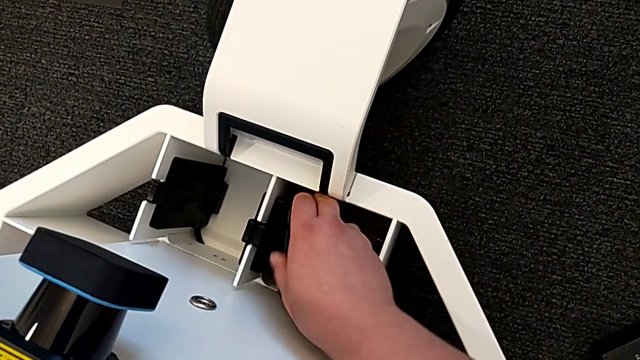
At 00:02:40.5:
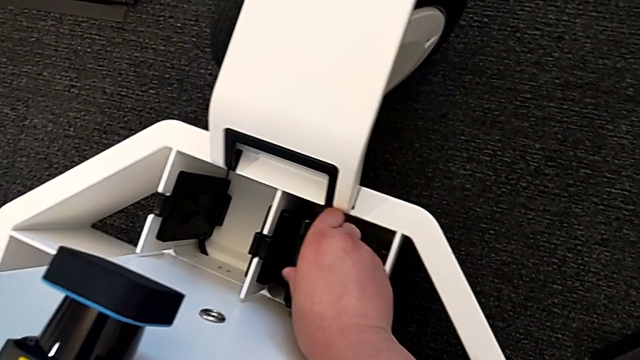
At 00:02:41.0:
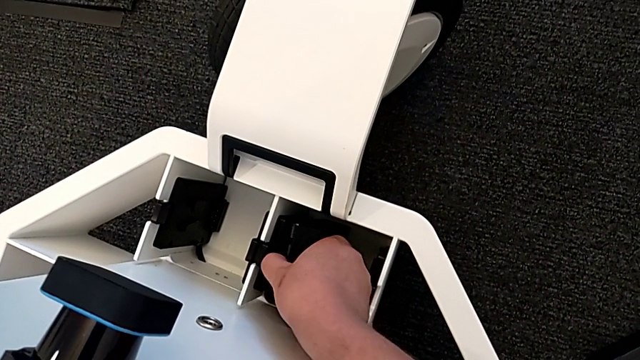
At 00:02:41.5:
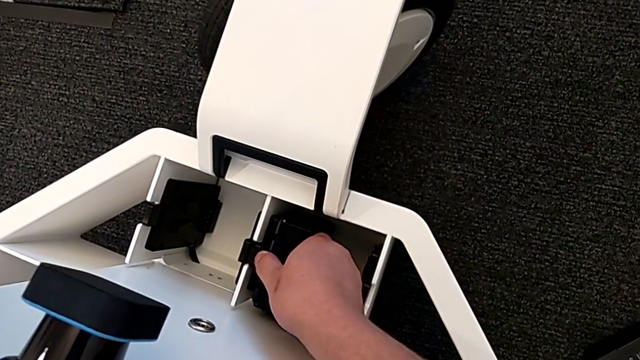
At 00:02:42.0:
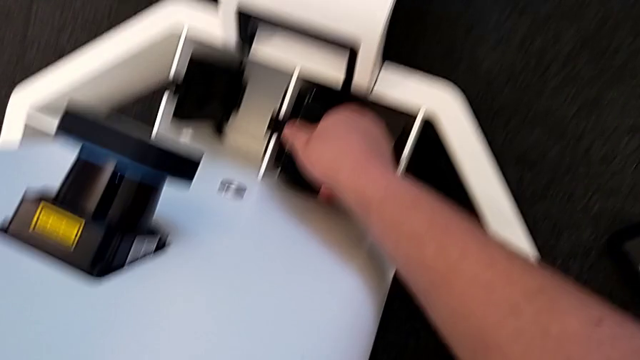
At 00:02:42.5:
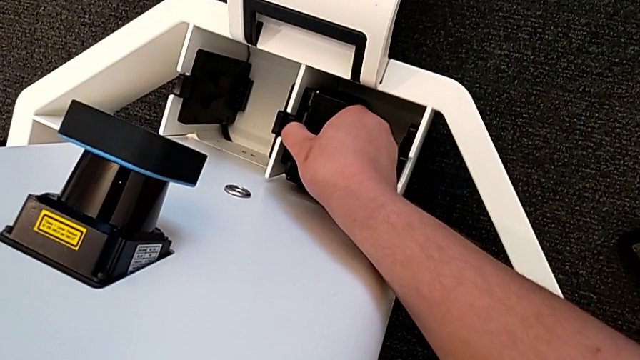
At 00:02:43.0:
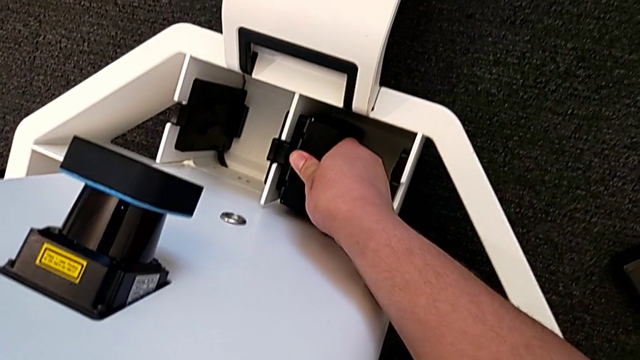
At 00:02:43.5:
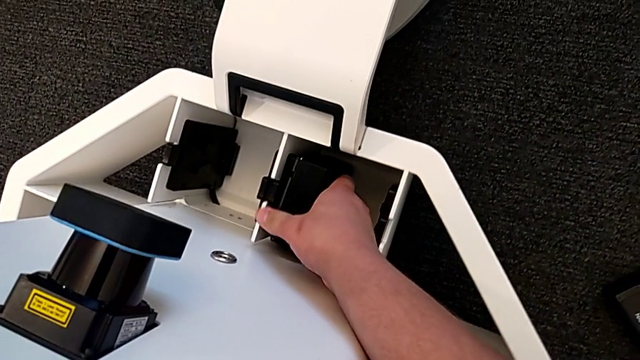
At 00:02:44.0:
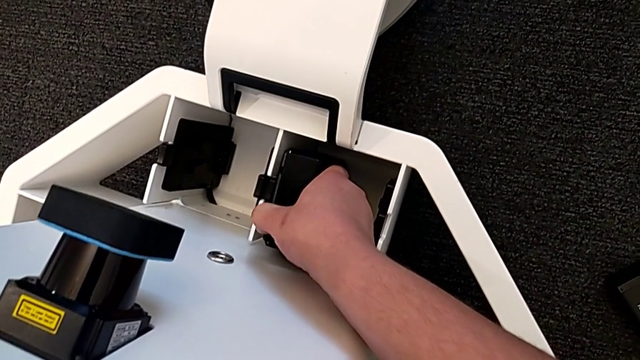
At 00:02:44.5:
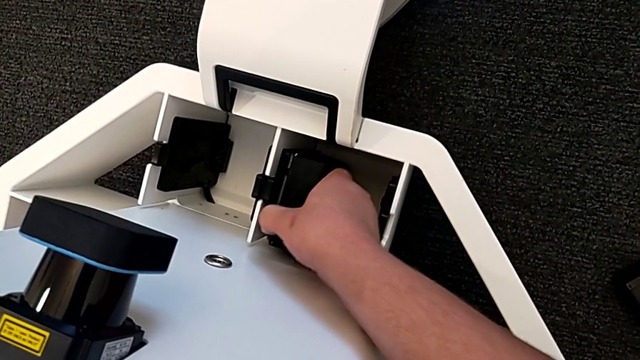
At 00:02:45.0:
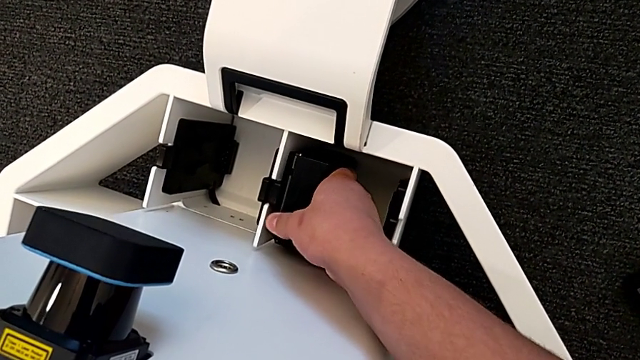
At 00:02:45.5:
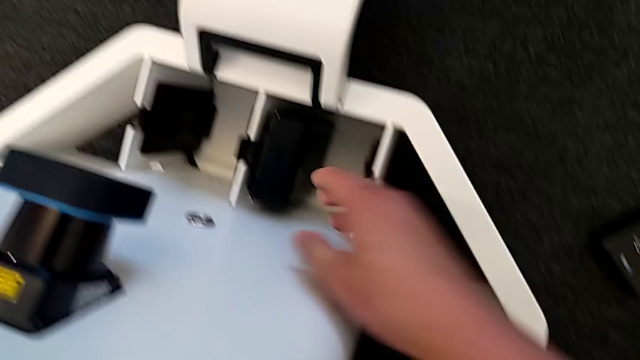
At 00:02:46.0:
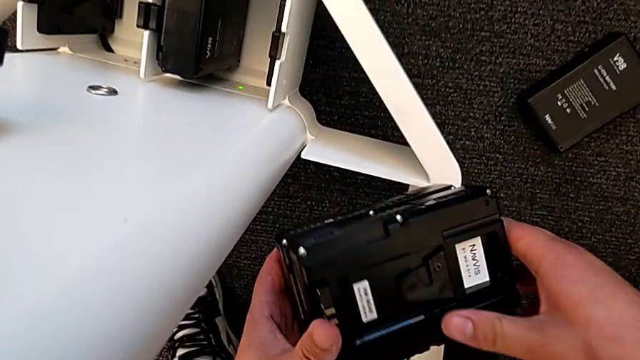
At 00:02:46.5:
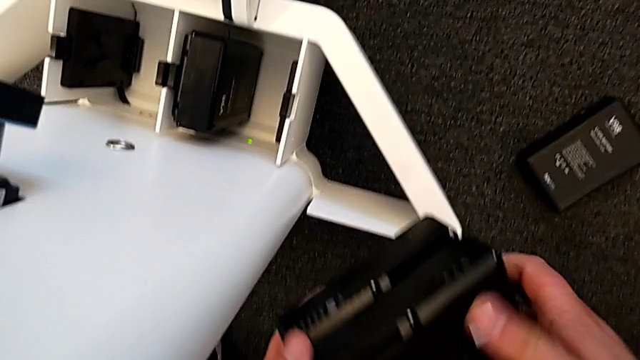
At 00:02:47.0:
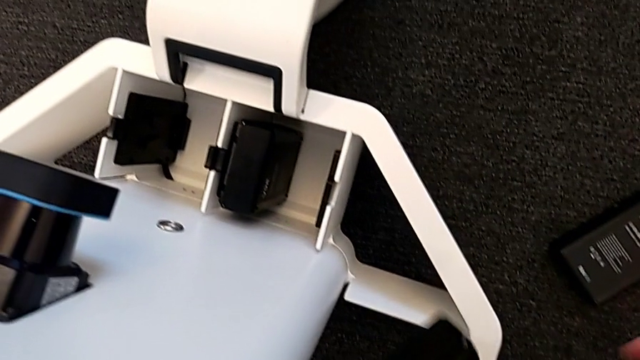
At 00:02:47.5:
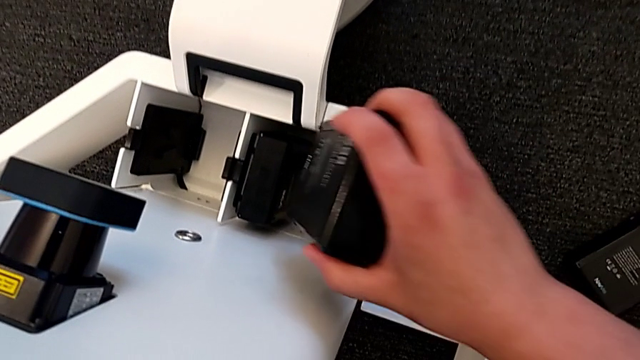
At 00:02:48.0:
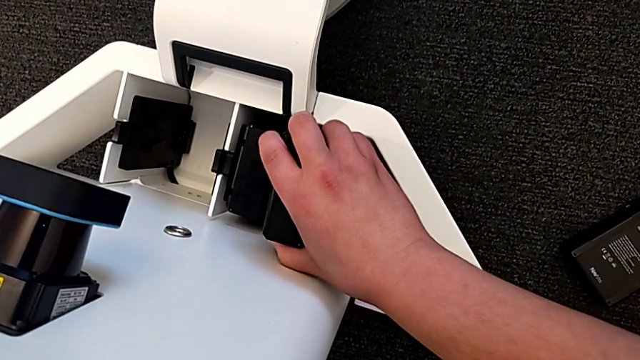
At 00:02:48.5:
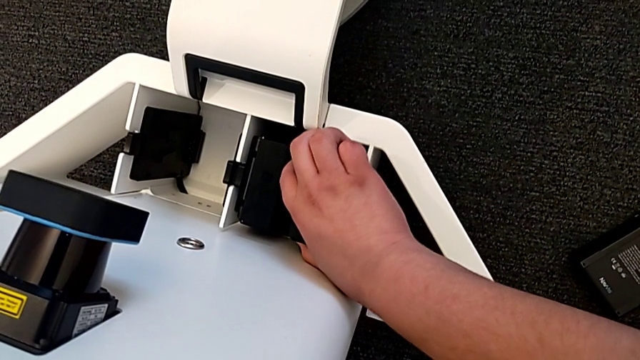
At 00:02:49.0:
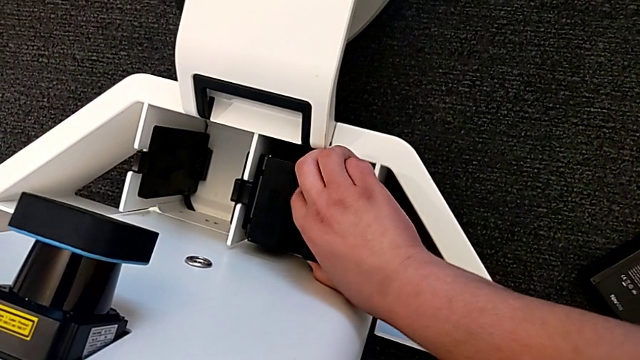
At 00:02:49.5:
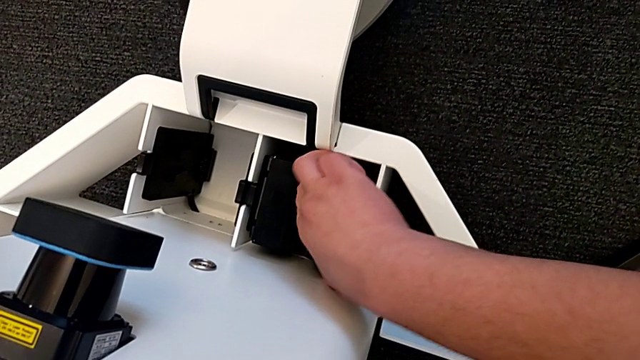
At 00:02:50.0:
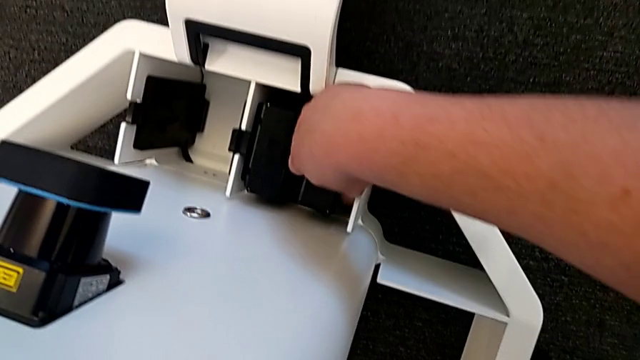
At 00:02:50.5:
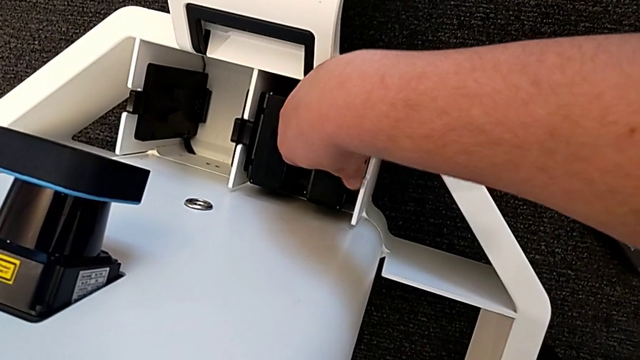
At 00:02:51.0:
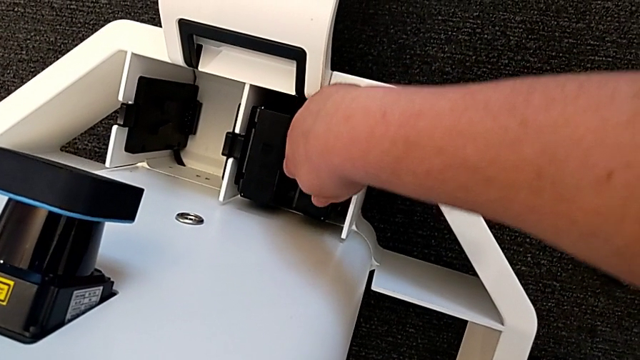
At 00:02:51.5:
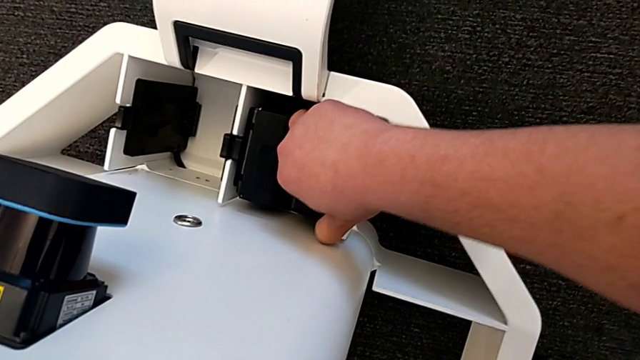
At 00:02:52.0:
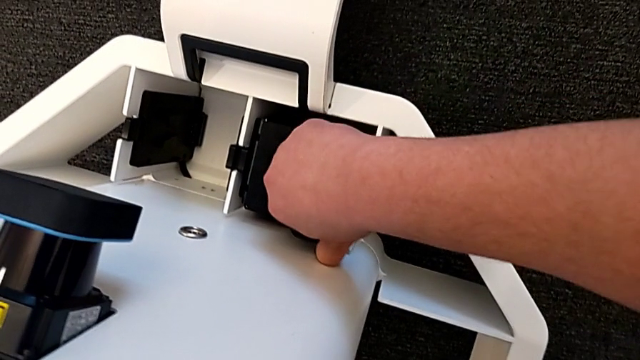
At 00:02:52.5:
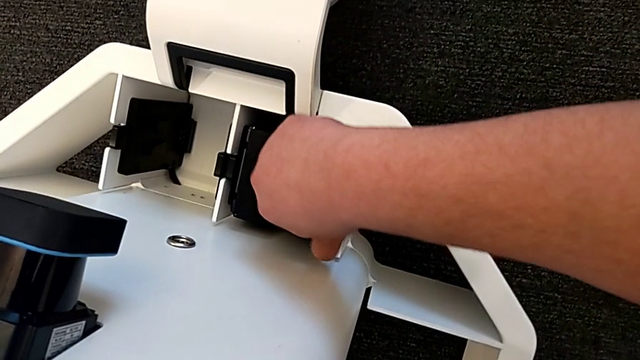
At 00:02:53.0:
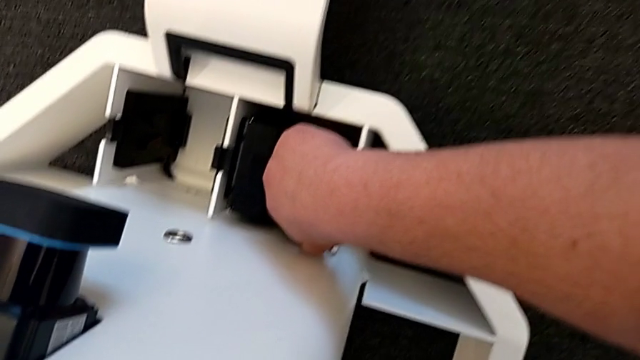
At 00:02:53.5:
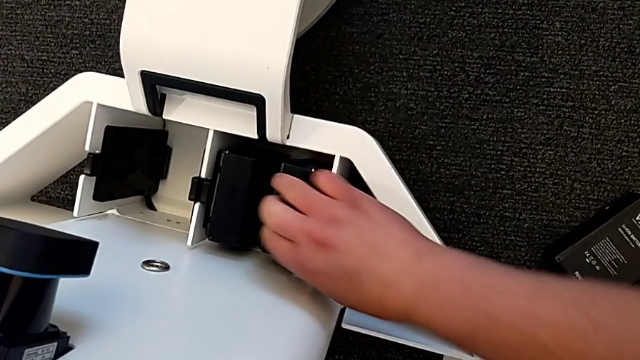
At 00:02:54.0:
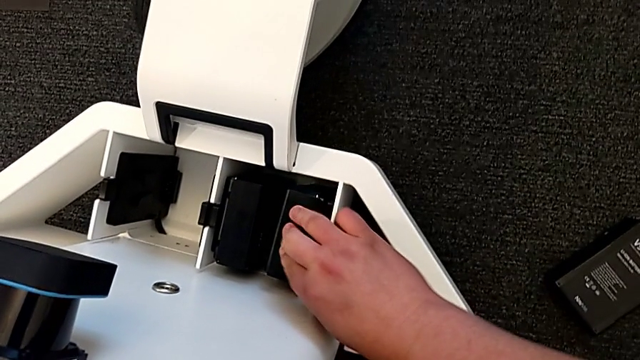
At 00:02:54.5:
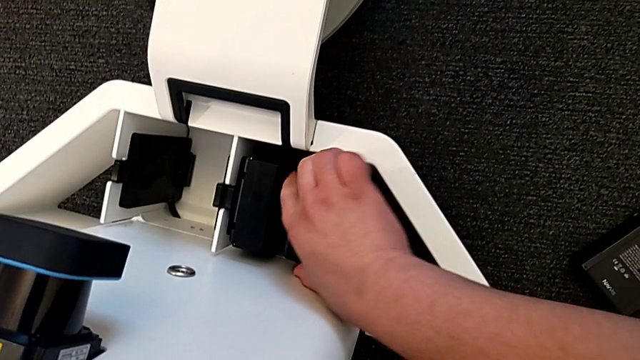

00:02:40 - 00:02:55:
The camera wearer is inserting the batteries into the battery box. They keep inserting the first battery and insert the second battery.

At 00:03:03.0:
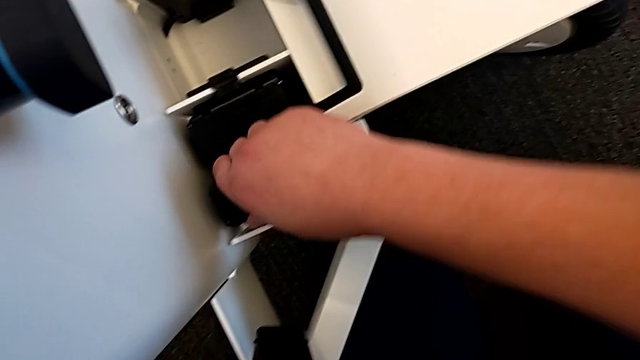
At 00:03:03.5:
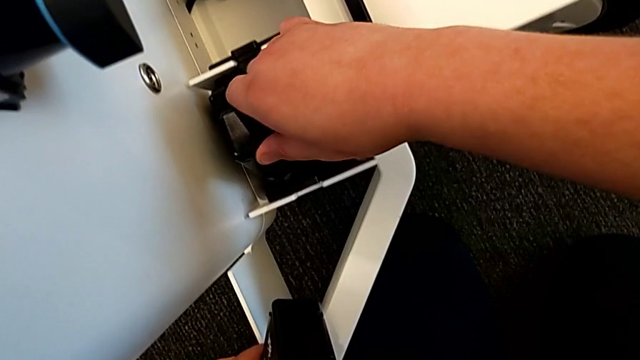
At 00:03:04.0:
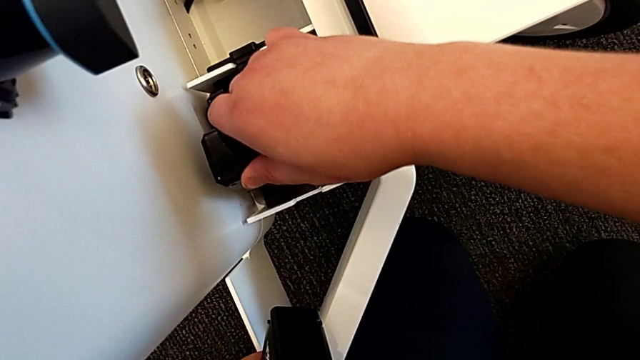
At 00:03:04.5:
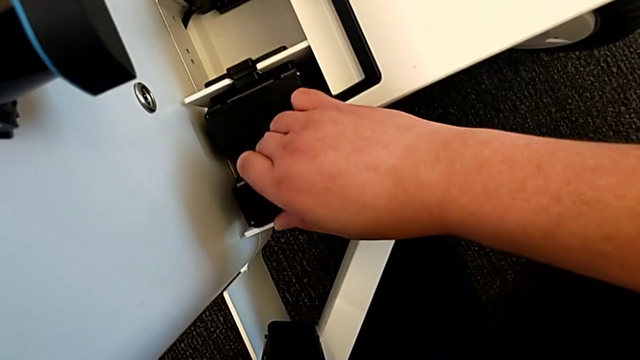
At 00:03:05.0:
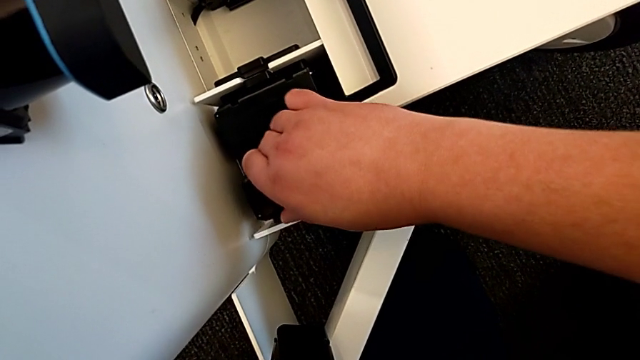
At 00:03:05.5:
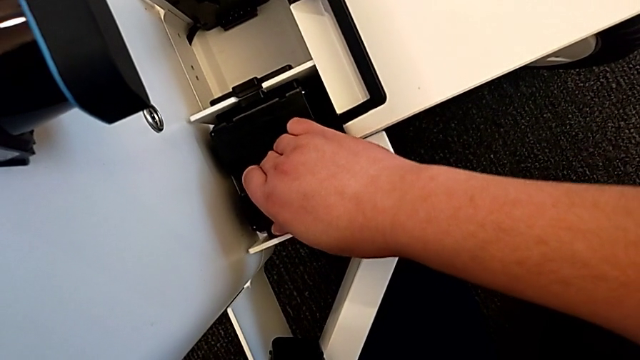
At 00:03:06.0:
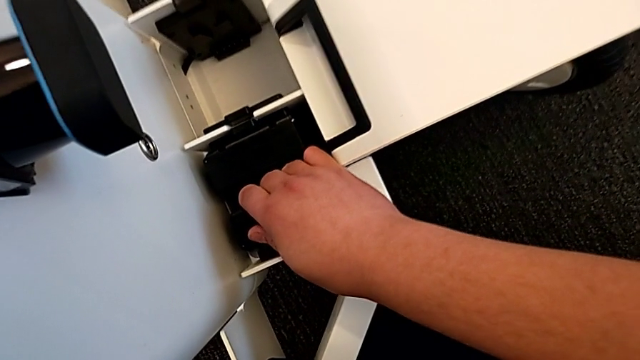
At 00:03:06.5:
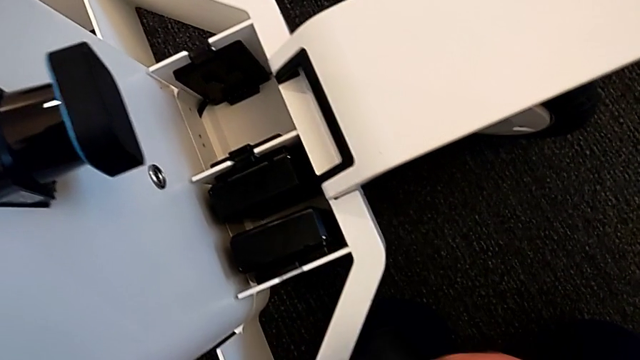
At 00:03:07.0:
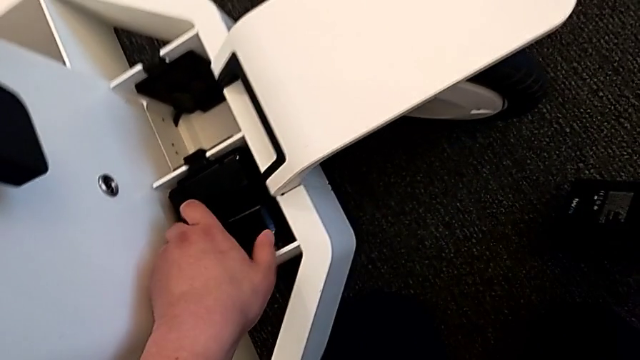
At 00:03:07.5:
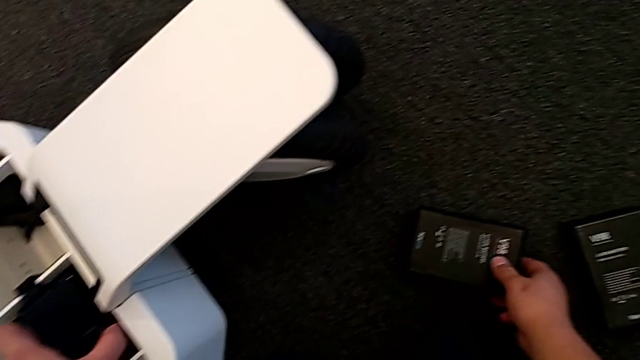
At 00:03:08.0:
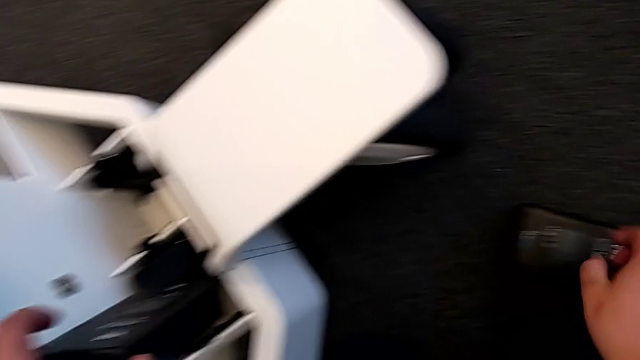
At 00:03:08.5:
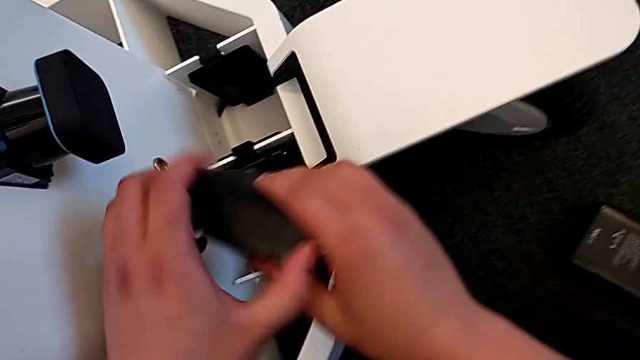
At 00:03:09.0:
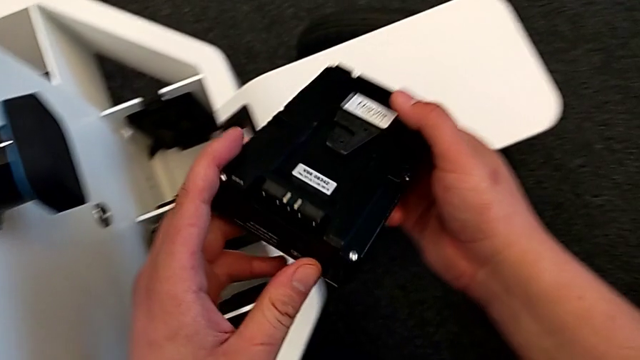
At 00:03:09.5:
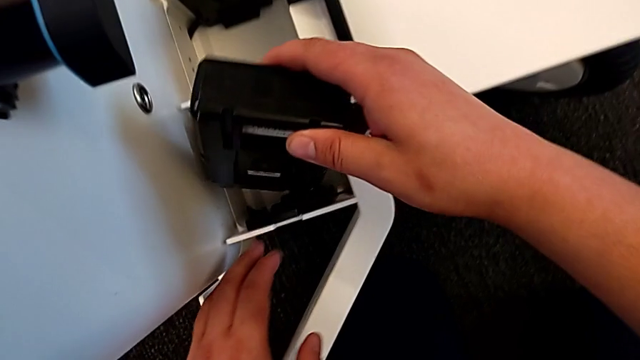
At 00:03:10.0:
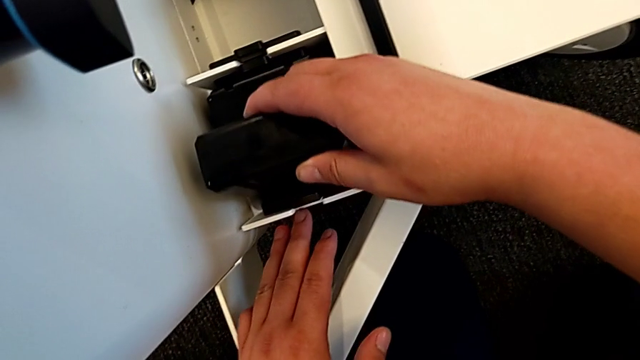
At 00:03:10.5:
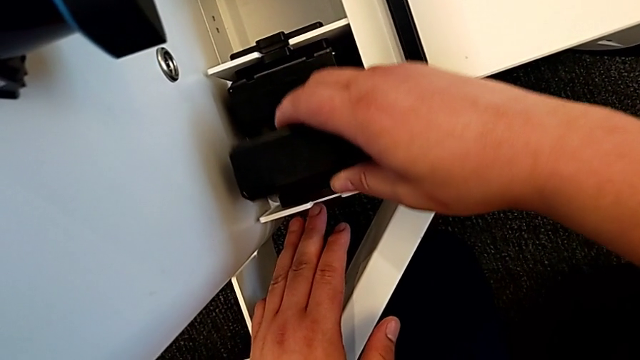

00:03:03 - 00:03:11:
The camera wearer is inserting the batteries into the battery box. They insert the second battery and withdraw it.
